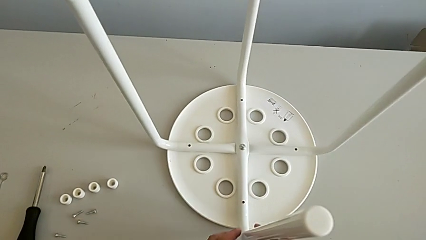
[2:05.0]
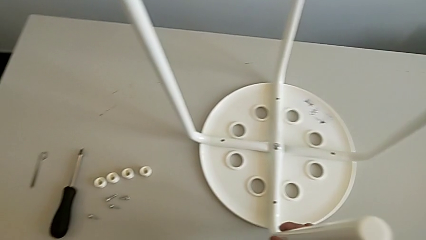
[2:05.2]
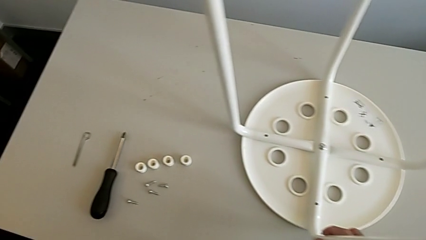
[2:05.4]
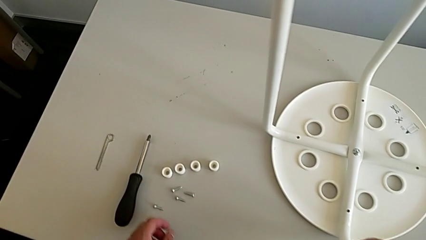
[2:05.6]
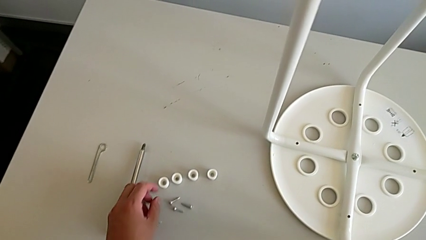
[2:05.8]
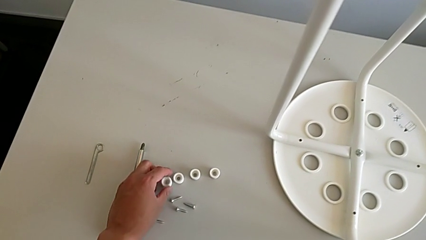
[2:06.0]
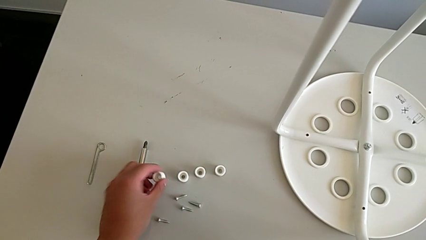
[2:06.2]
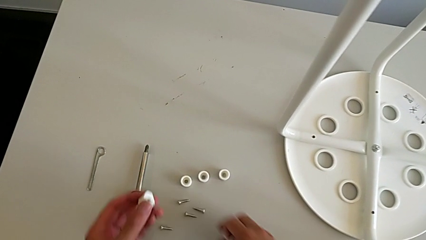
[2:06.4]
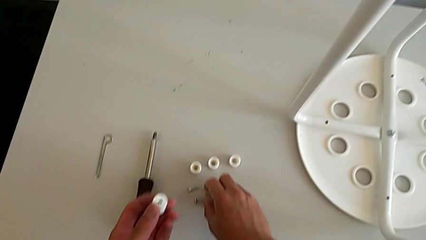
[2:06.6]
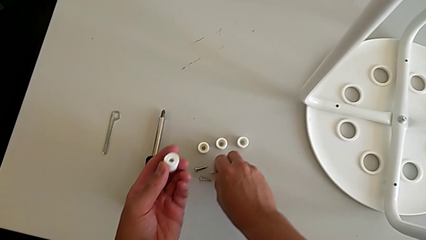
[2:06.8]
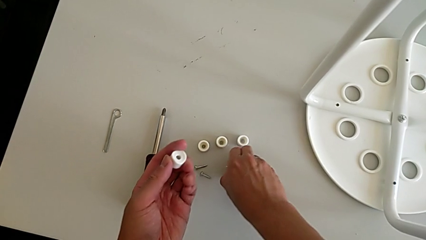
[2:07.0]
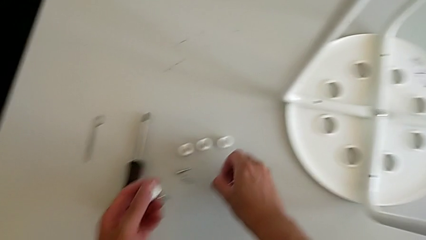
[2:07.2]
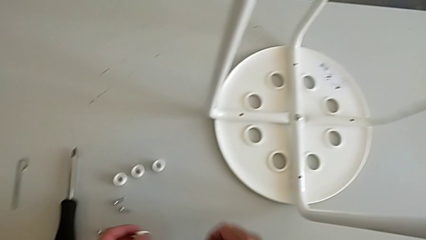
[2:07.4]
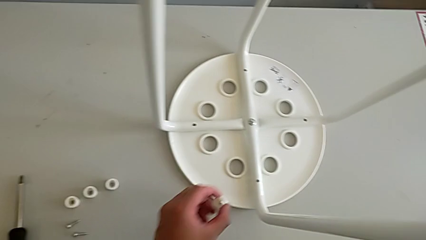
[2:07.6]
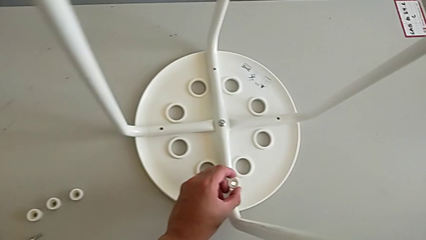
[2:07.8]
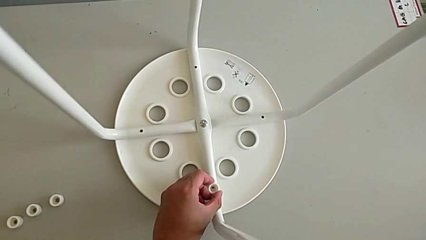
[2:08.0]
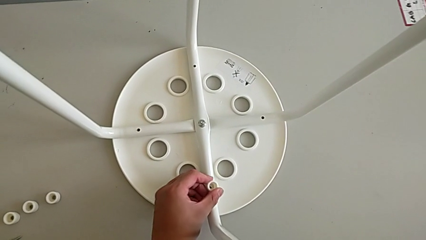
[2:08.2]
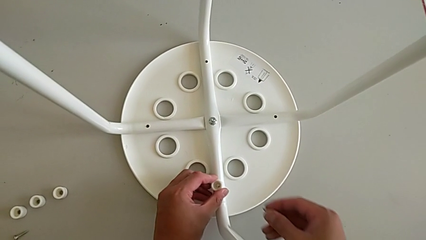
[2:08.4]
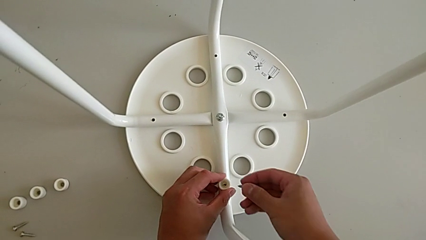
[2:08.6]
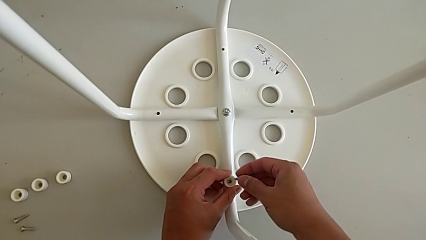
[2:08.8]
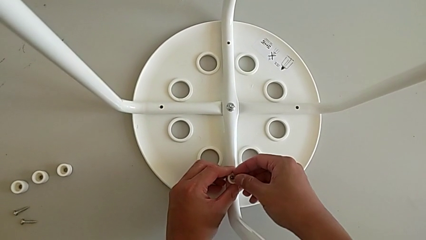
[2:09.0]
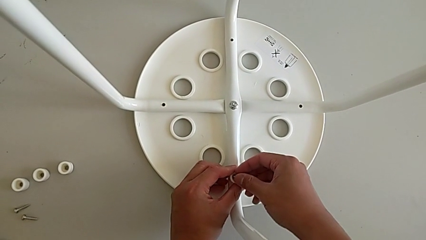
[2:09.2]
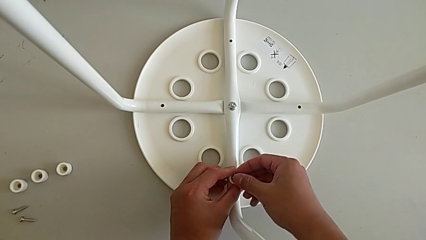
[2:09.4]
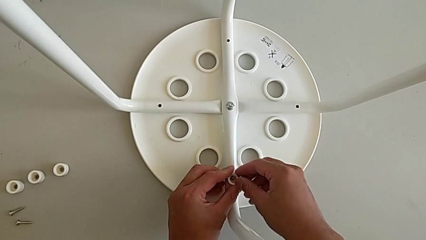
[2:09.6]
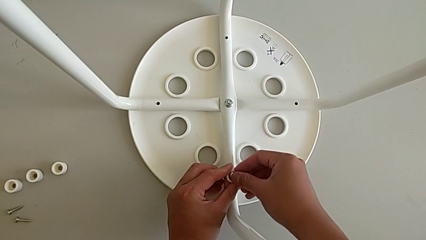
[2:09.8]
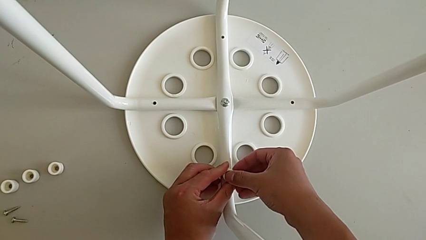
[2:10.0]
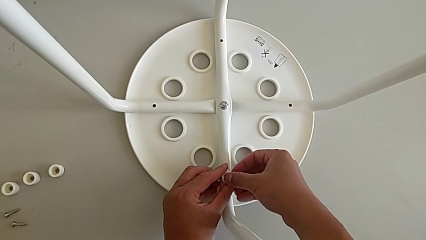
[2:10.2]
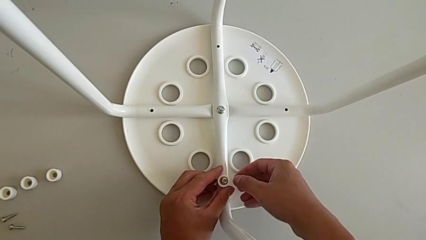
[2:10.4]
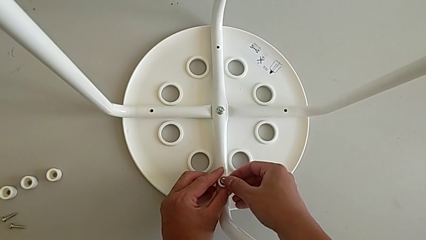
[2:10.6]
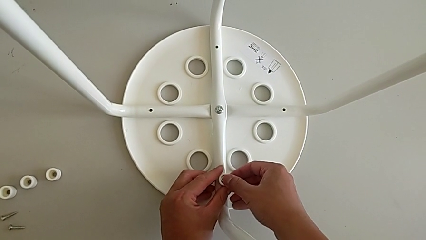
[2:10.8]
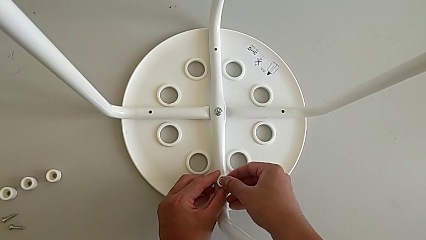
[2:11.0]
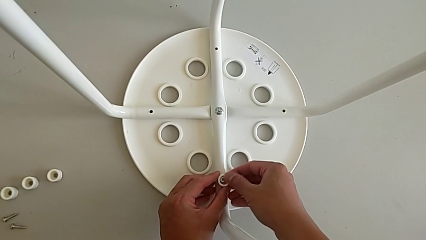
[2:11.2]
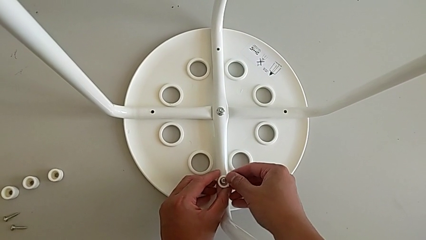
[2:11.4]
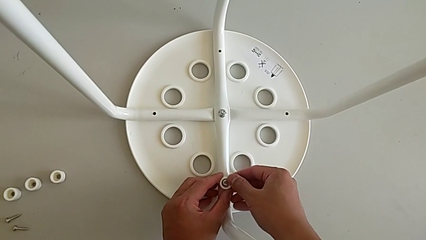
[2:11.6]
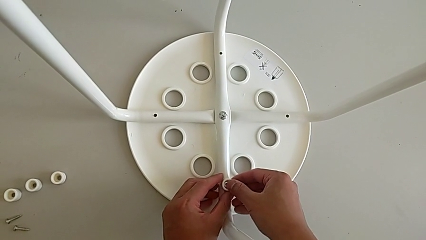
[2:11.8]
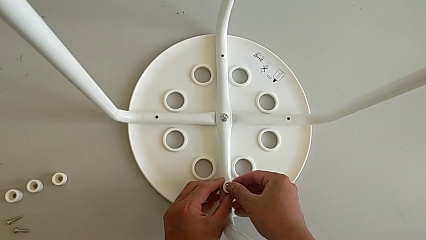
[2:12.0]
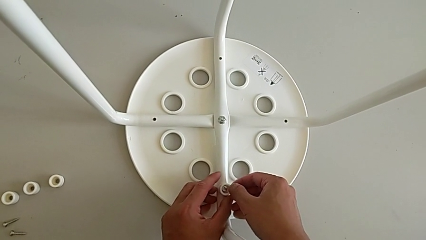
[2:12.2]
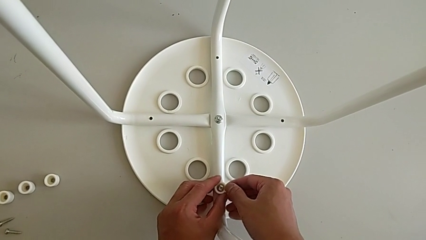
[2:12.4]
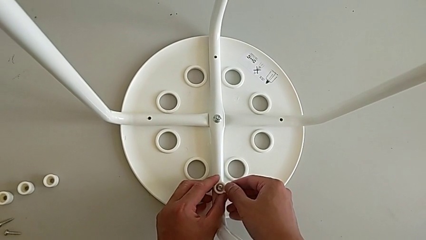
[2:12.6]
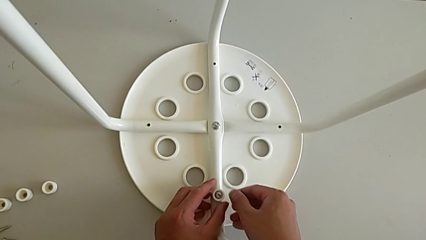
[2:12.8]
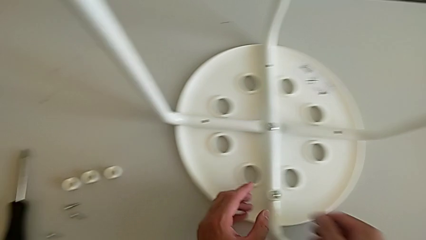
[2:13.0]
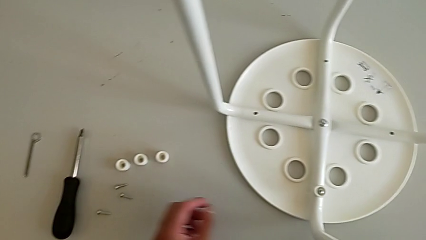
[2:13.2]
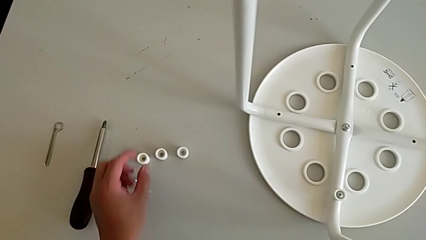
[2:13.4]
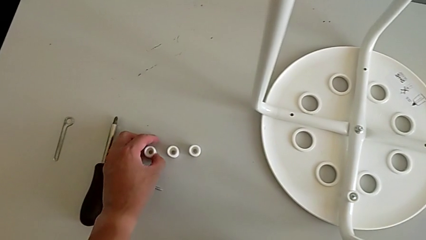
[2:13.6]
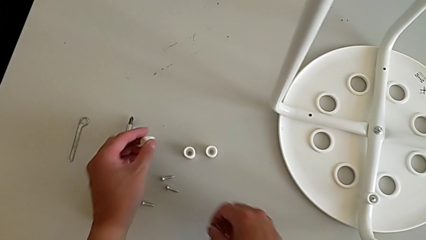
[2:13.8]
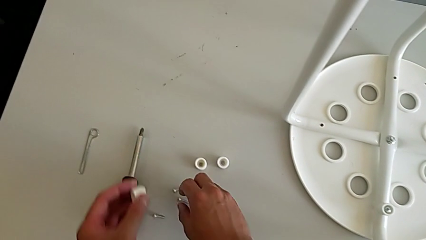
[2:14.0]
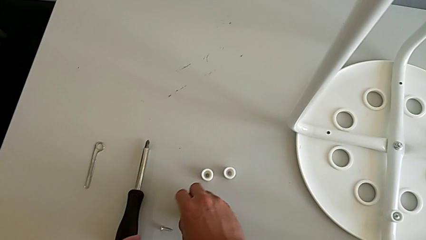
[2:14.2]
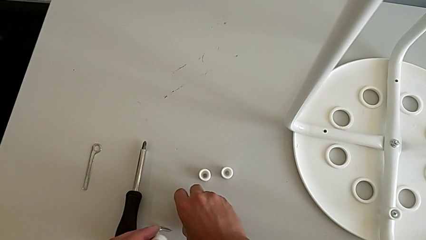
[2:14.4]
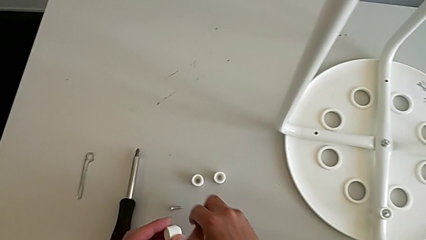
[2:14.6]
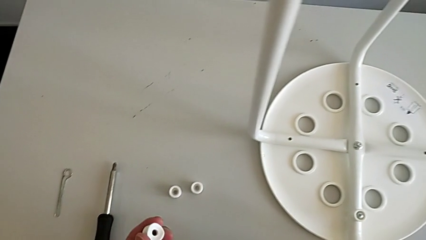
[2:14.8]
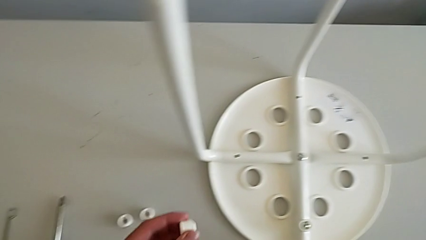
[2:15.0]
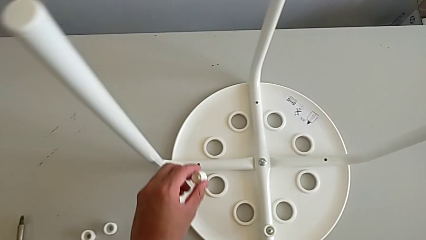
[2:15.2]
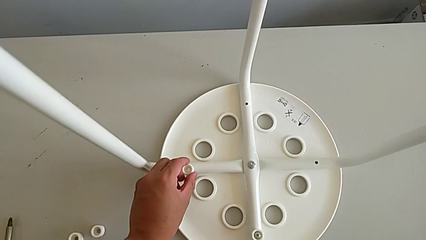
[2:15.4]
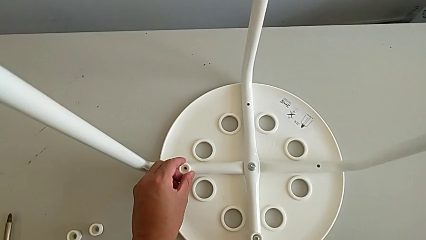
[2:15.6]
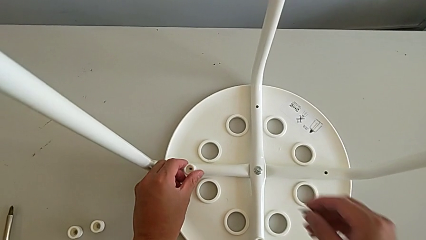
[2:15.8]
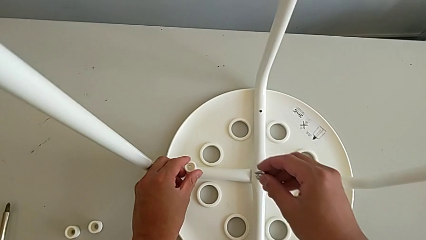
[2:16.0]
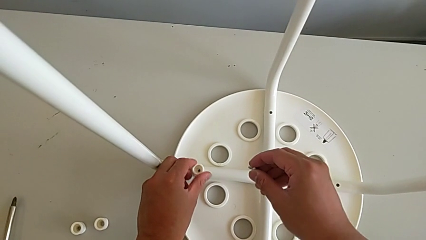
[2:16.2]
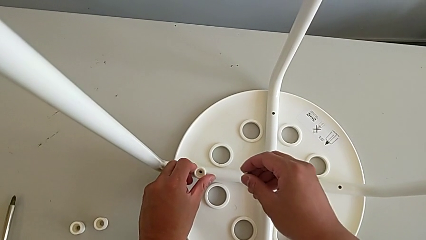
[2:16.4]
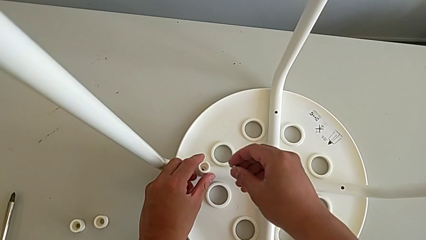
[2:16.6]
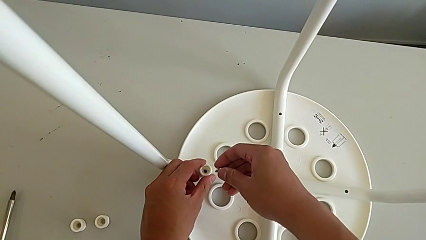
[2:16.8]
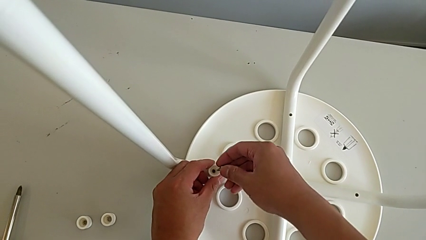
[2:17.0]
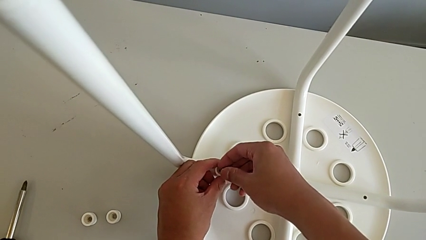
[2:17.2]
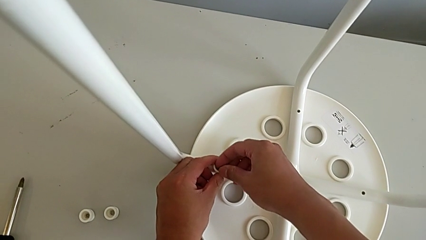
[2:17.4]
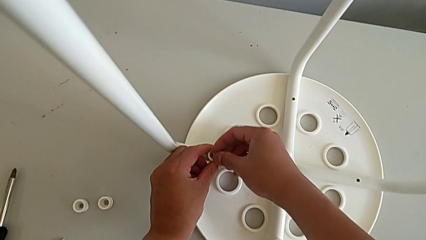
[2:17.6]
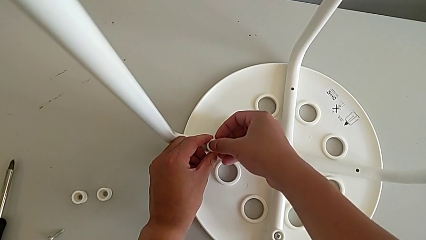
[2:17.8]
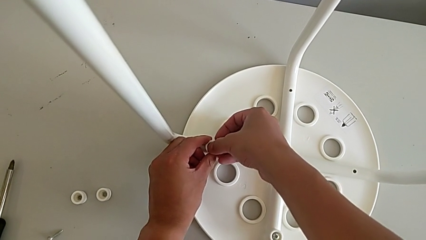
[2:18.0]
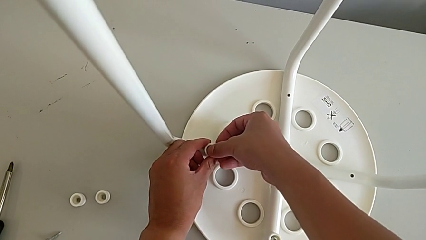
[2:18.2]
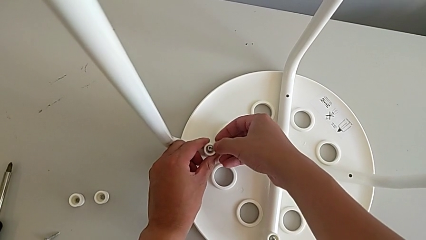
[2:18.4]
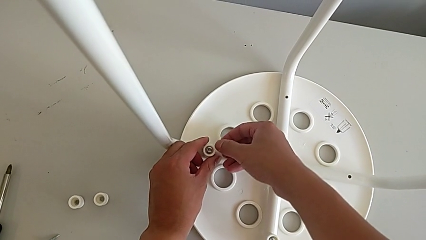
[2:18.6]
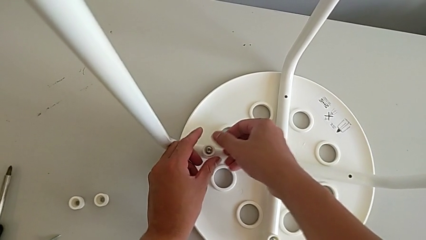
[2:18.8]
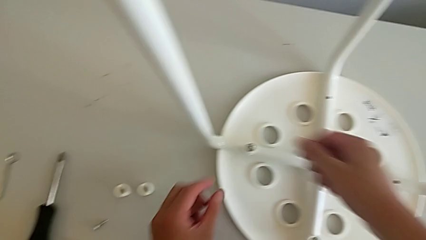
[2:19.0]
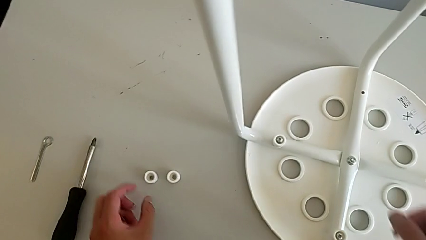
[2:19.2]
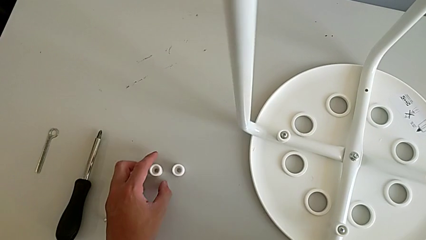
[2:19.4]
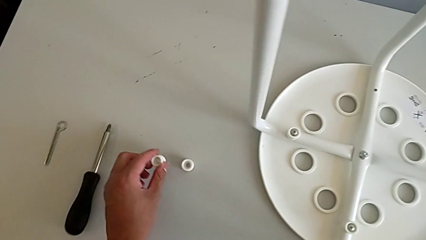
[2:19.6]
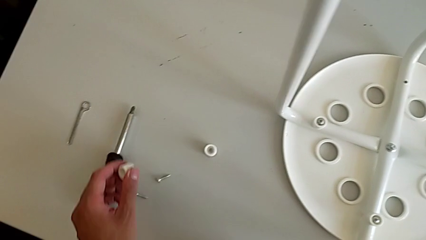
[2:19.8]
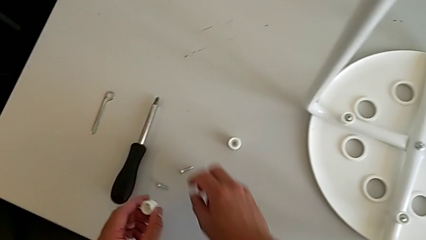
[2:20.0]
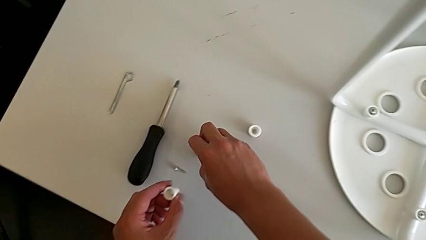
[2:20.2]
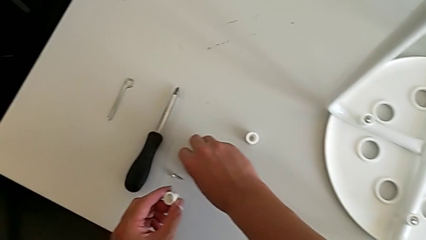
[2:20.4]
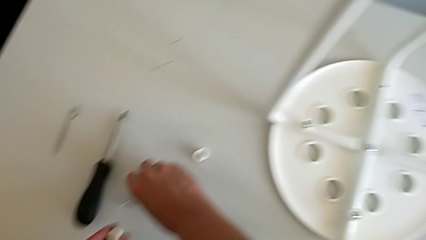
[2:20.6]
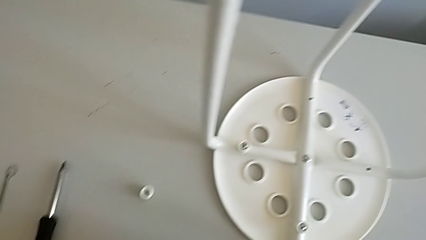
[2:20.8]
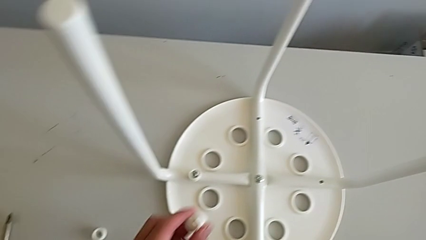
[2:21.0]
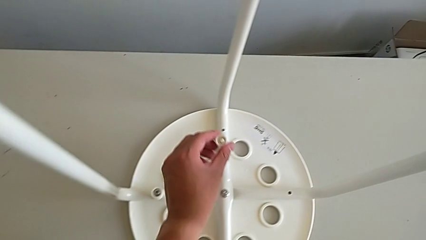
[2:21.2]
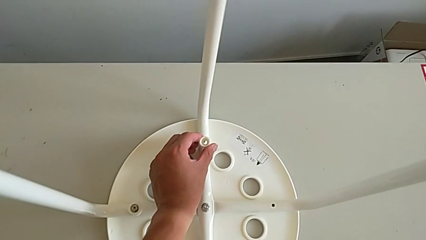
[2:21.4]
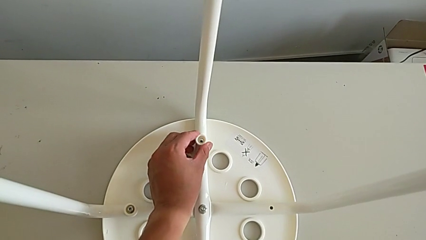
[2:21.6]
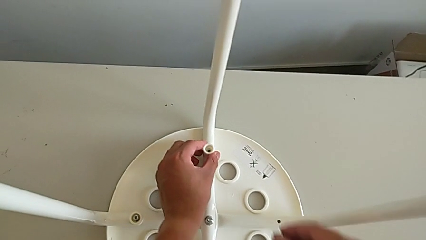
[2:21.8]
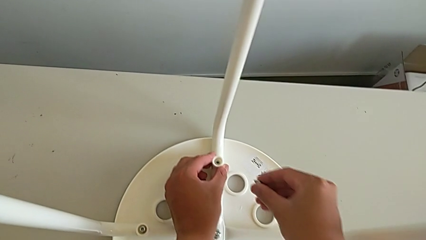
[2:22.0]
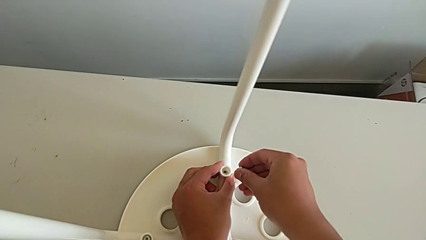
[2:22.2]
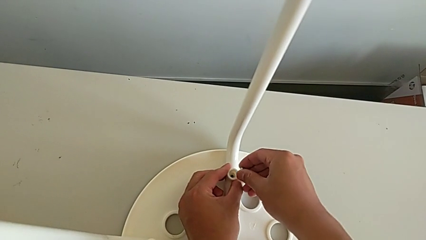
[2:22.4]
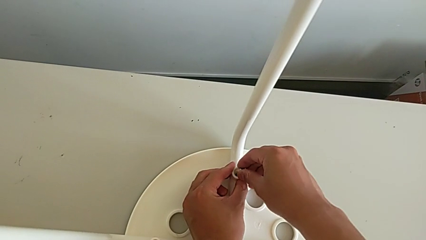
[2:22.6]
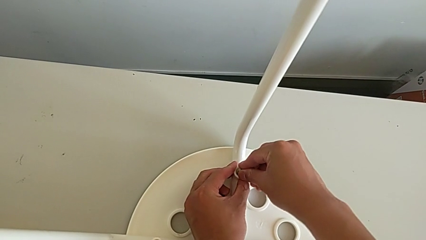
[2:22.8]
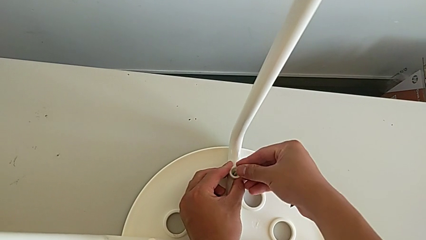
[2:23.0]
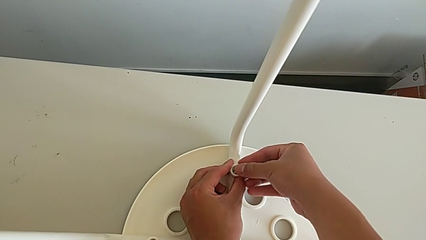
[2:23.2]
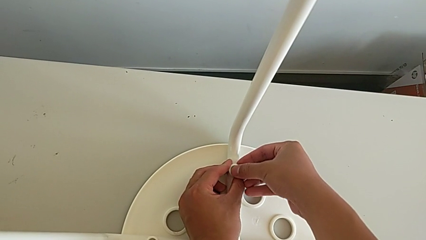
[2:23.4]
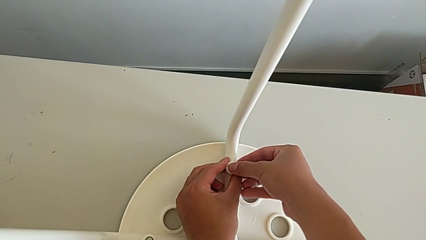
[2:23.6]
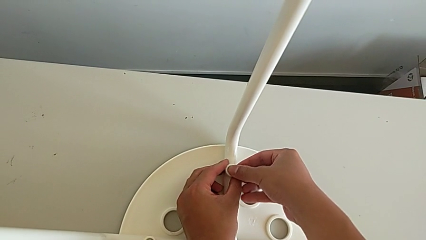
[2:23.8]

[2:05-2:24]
The camera wearer is assembling the legs with the seat. They grab the first washer, grab the first screw, place the first washer, insert the first screw, align the first washer and align the first screw. They grab the second washer, grab the second screw, place the second washer and insert the second screw. They grab the third washer, grab the third screw, place the third washer and insert the third screw.
